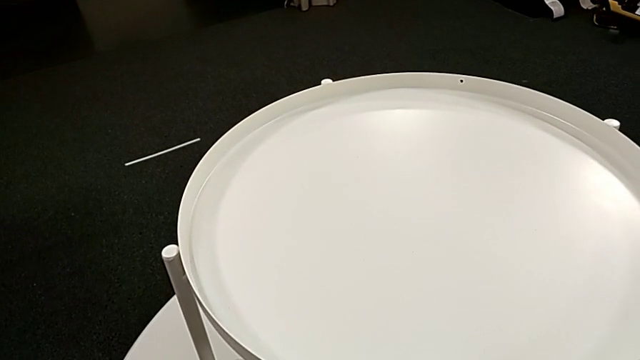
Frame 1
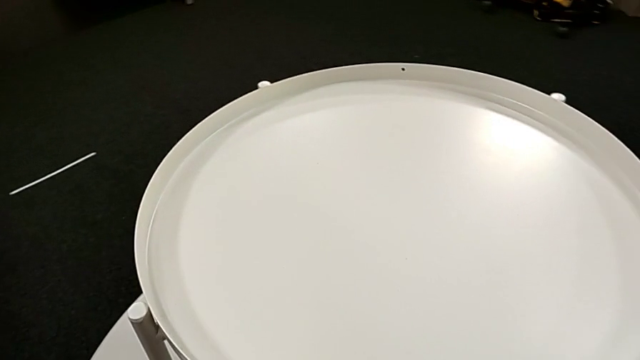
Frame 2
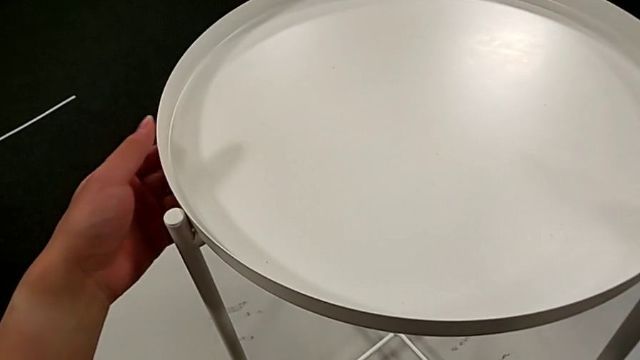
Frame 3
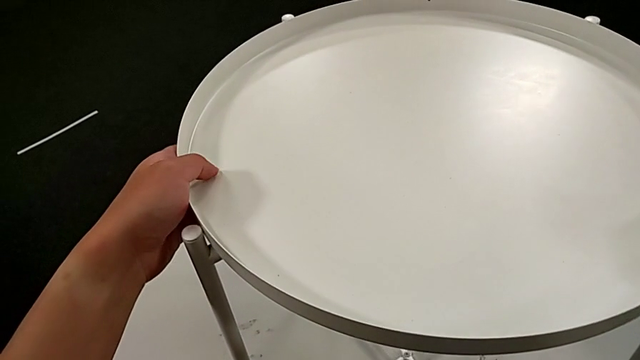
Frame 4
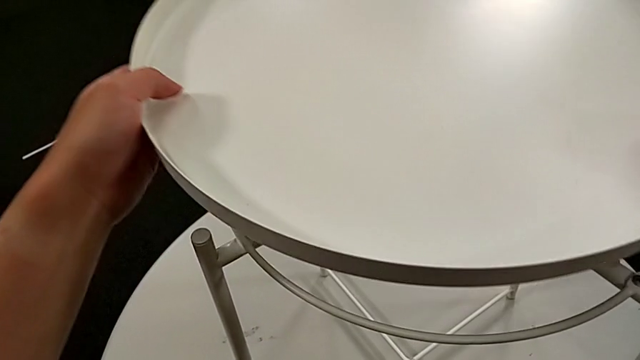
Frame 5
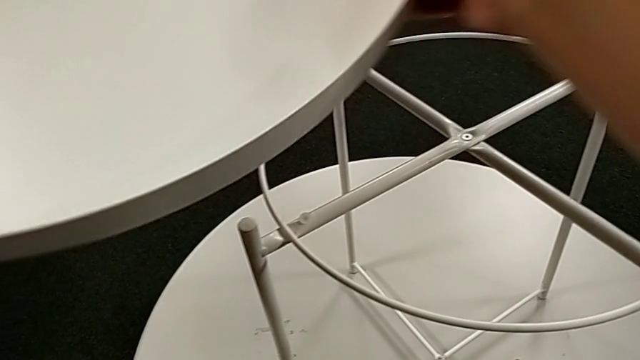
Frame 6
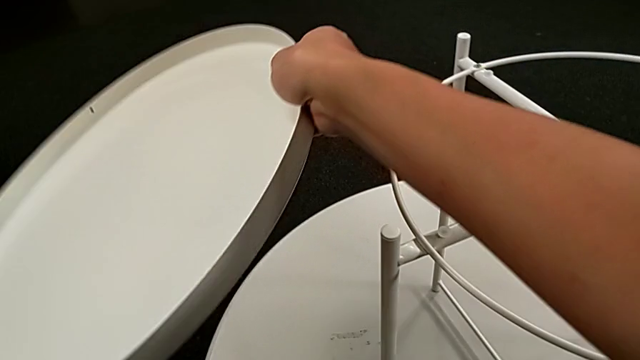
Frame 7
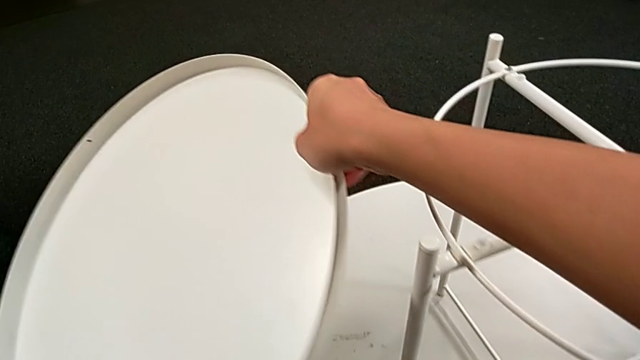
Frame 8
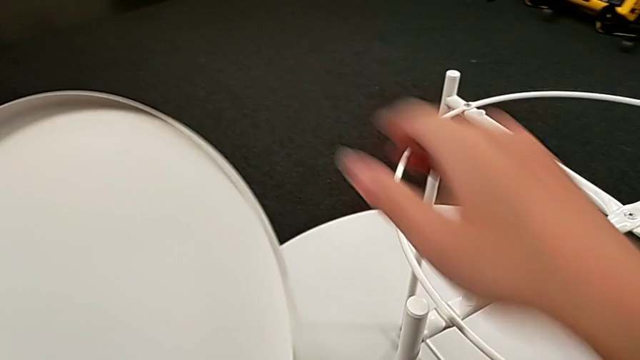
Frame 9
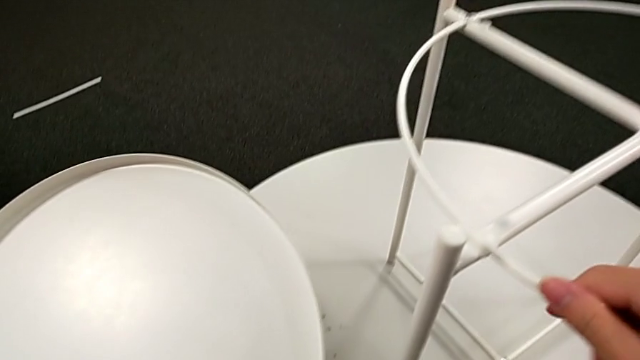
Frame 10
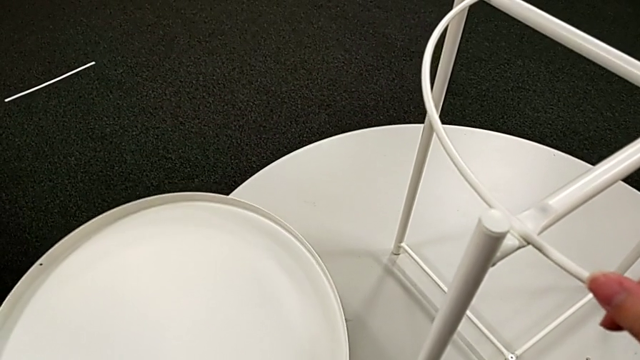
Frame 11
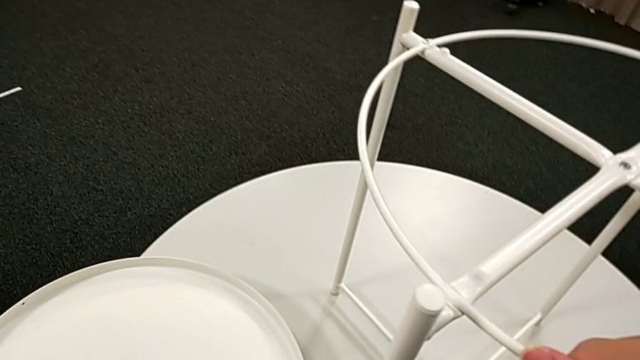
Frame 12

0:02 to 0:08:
The camera wearer disassembles the base. They grab the tray, disassemble it, lift it and place it.

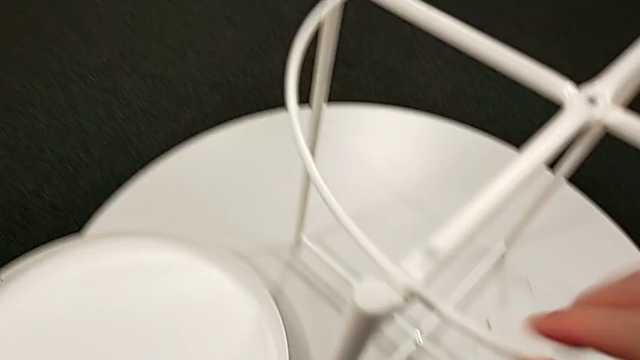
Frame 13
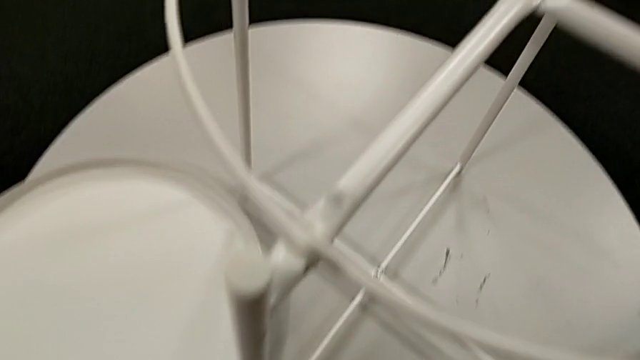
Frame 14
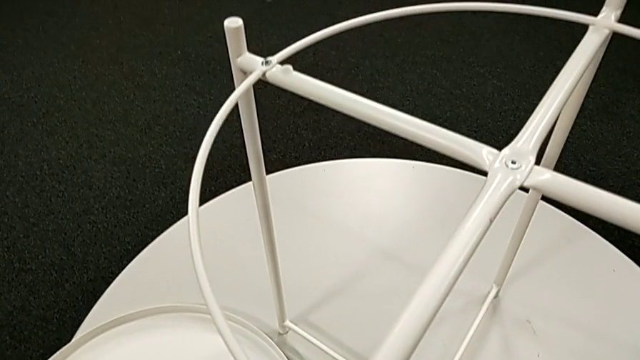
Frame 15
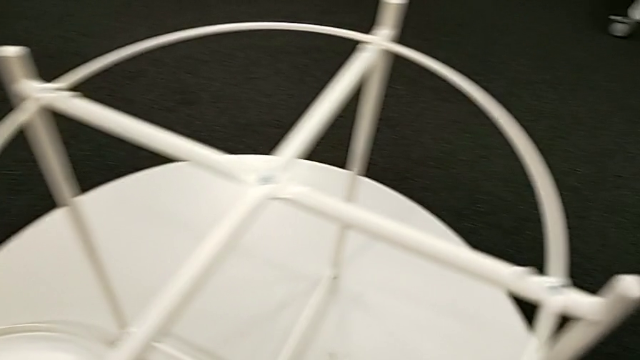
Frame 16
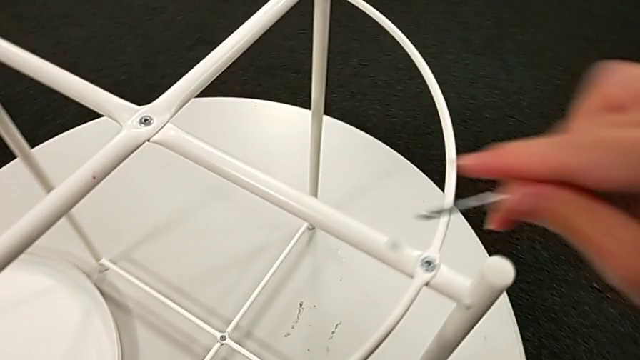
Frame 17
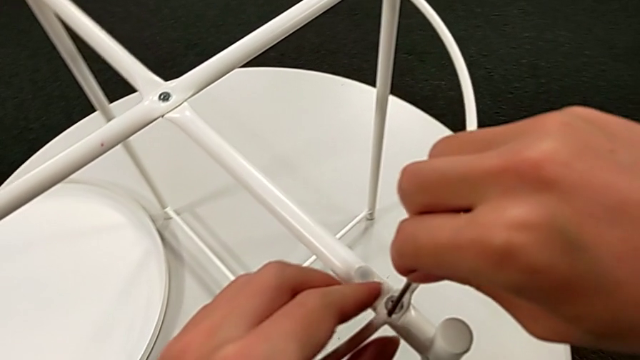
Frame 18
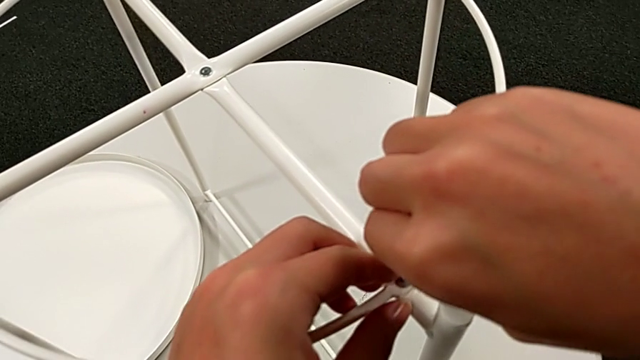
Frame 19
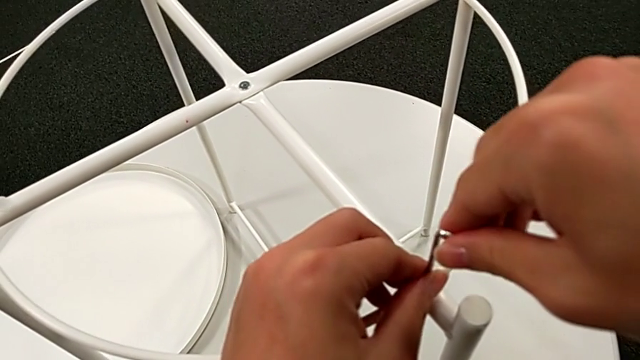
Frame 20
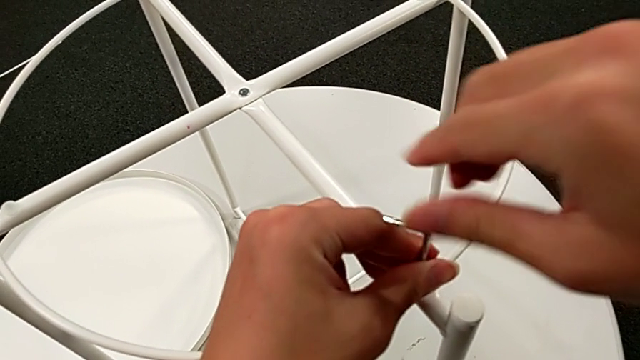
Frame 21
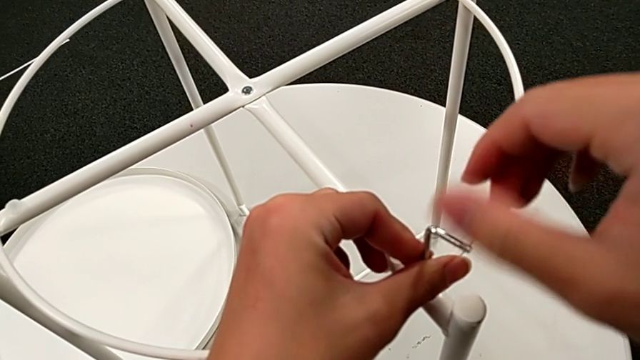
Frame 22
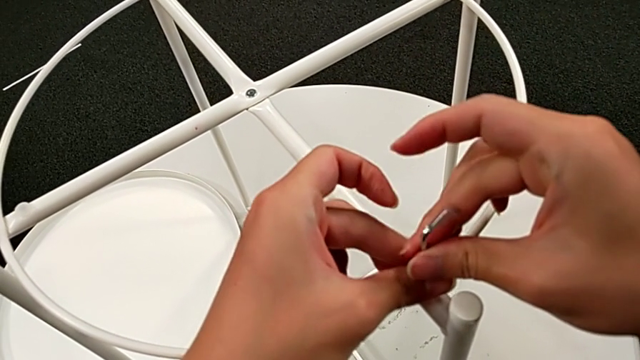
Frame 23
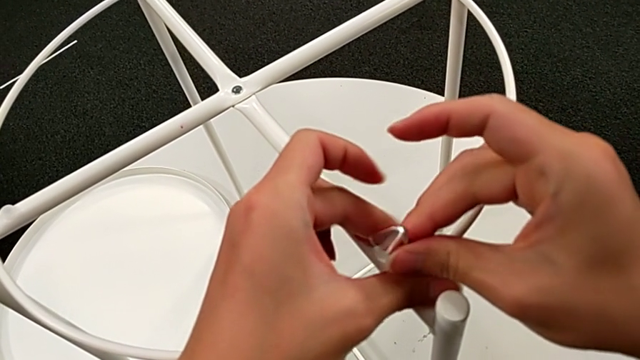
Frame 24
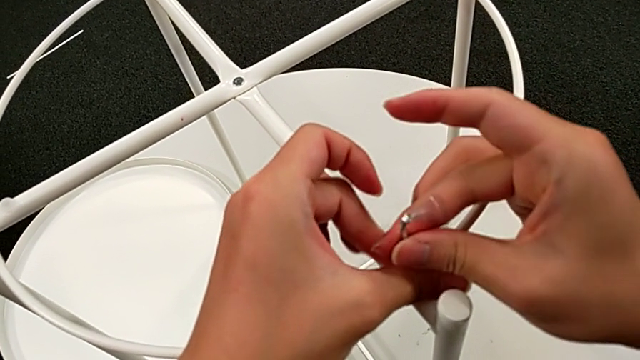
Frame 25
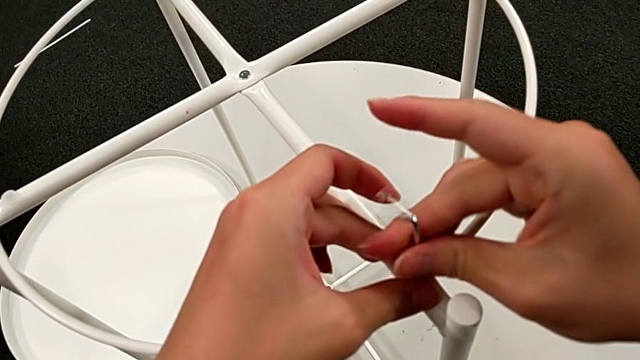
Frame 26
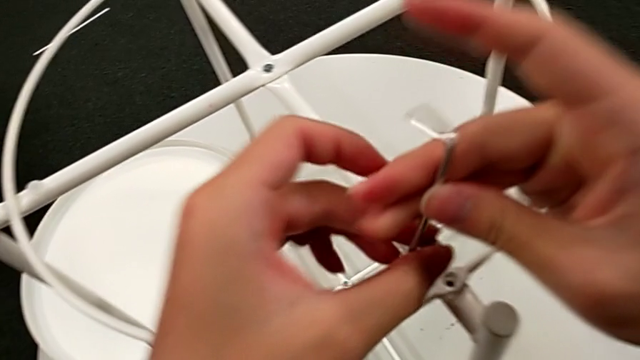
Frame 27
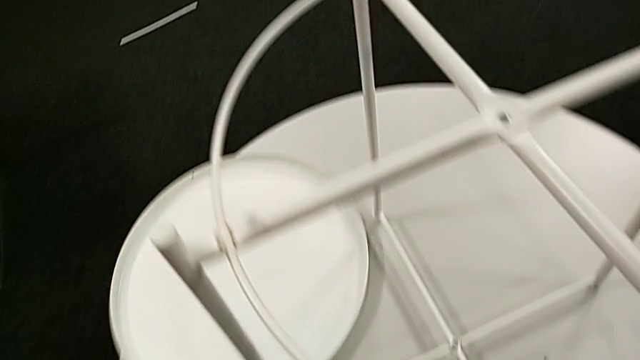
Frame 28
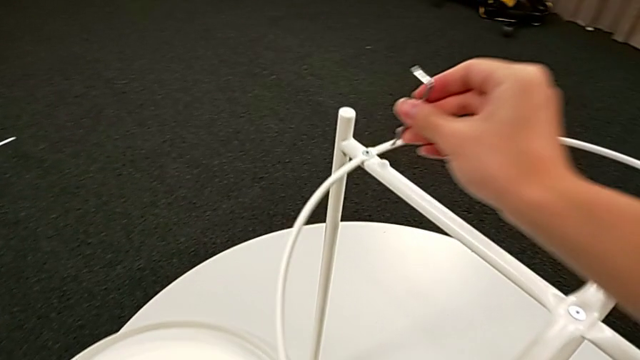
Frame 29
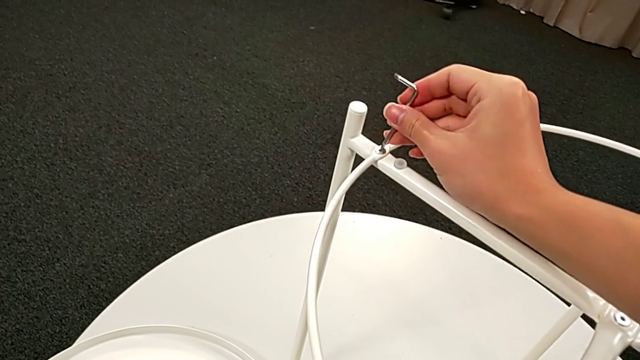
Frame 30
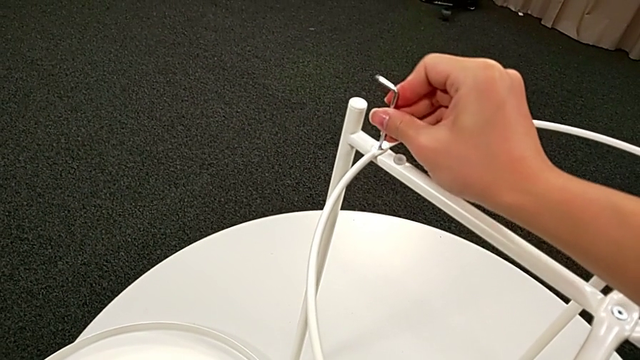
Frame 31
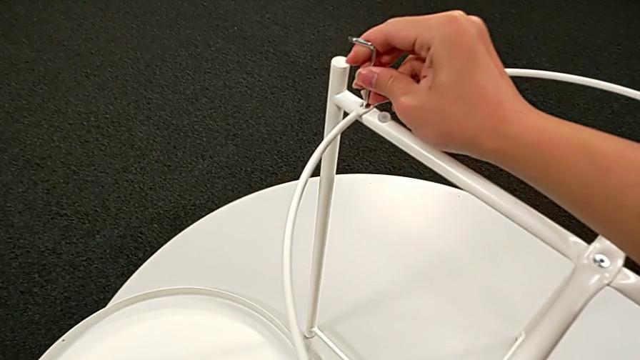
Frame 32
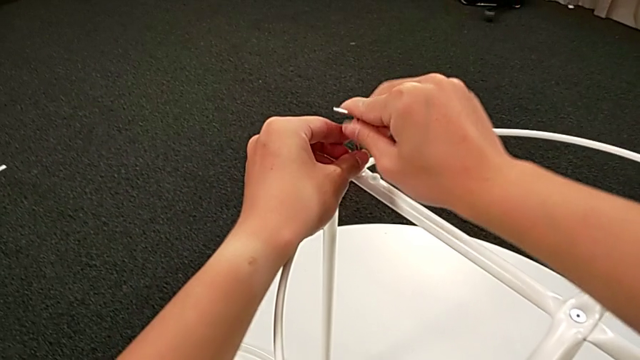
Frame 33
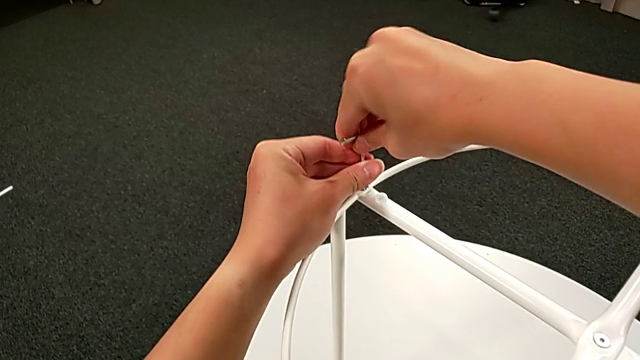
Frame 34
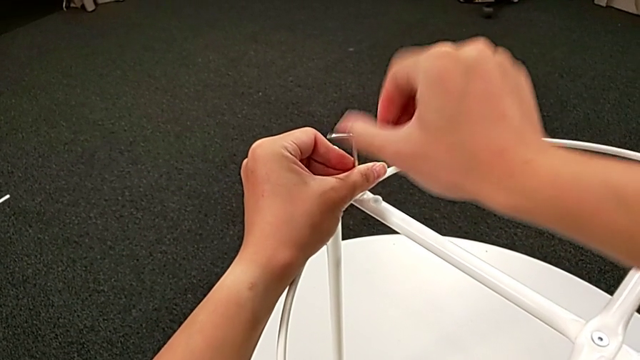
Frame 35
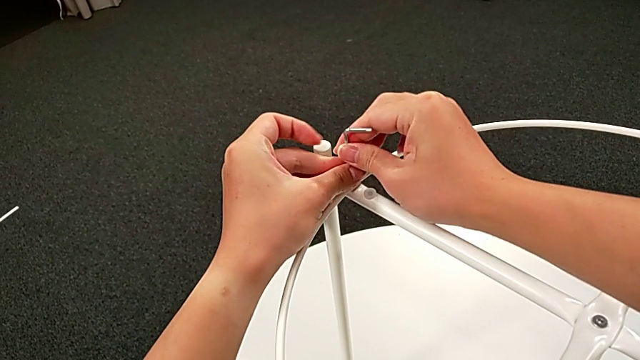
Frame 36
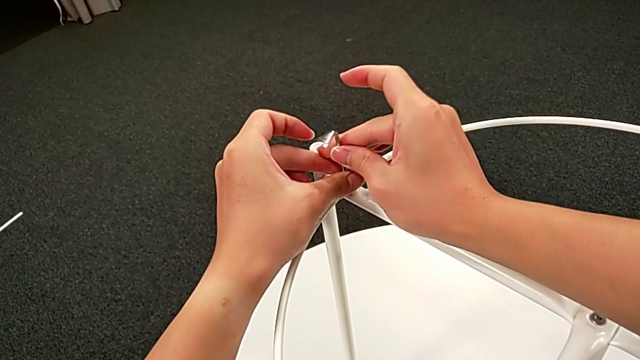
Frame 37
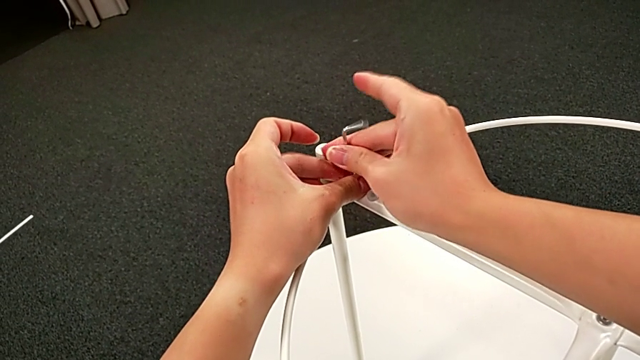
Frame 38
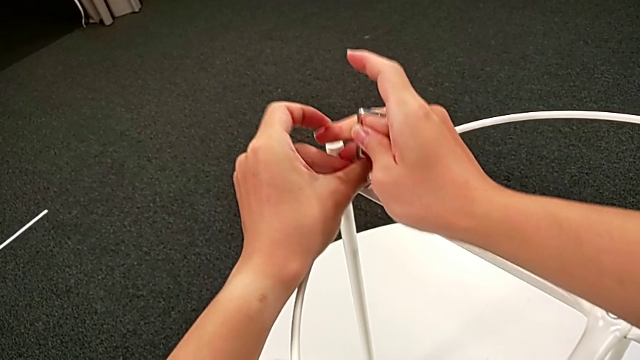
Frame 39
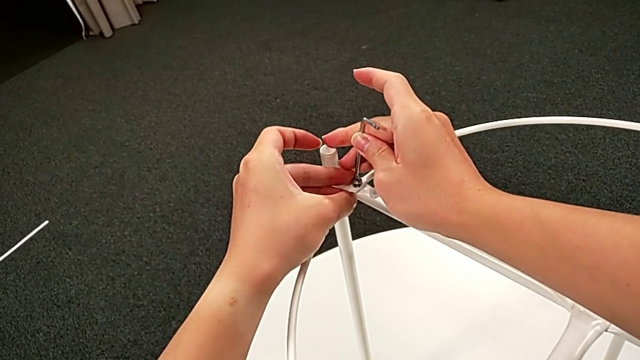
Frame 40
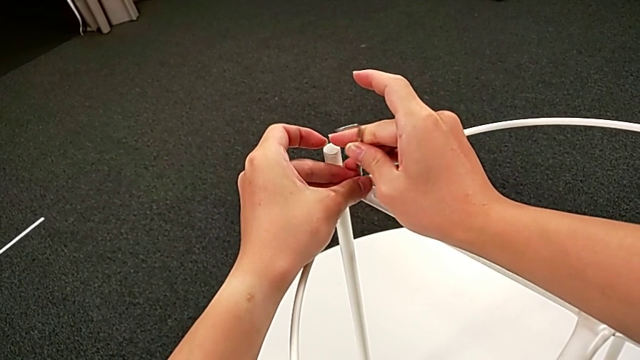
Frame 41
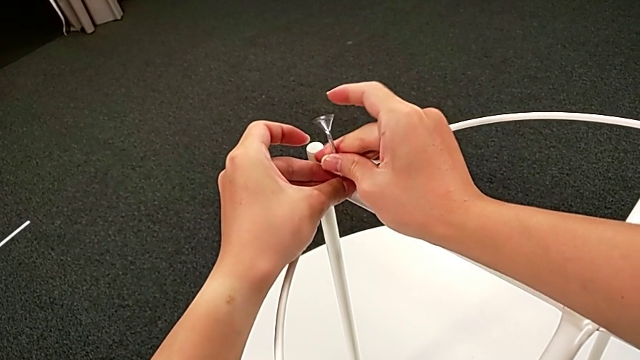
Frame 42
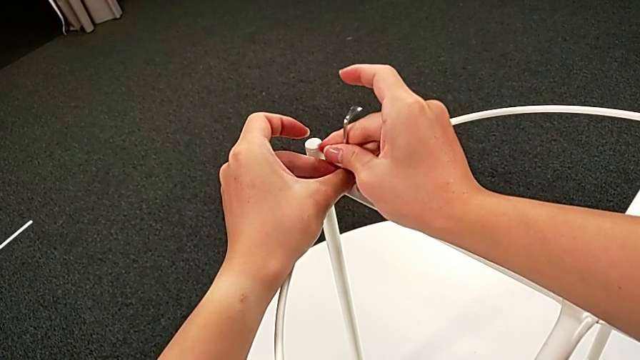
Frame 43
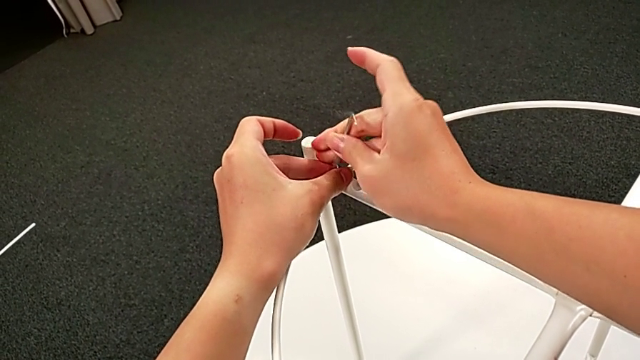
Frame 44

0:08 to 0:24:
The camera wearer is unscrewing the circle. They grab the Allen wrench, insert it and unscrew the hex socket head. They disassemble the hex socket head with the left hand, withdraw the Allen wrench with the right hand, insert it with the right hand and place the hex socket head with the left hand. They unscrew the hex socket head, withdraw the Allen wrench with the right hand and disassemble the hex socket head with the left hand.
